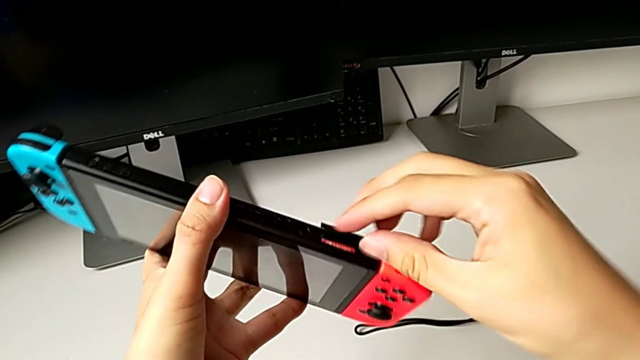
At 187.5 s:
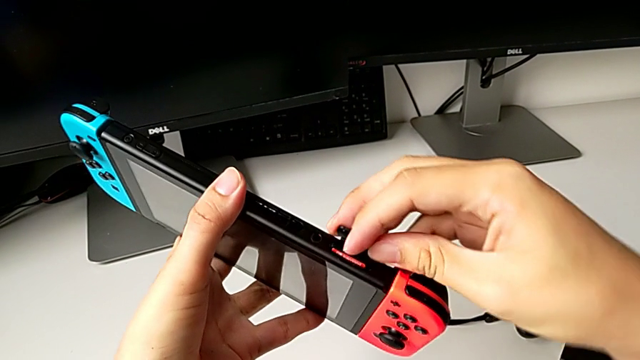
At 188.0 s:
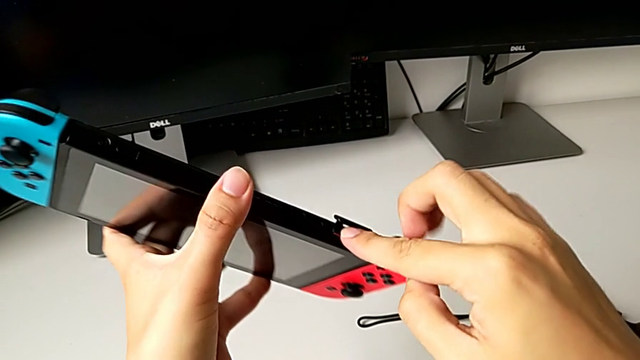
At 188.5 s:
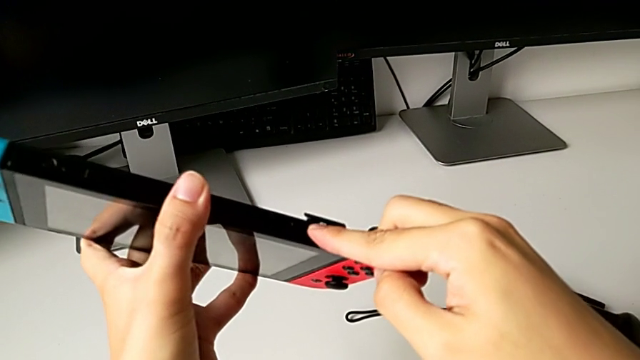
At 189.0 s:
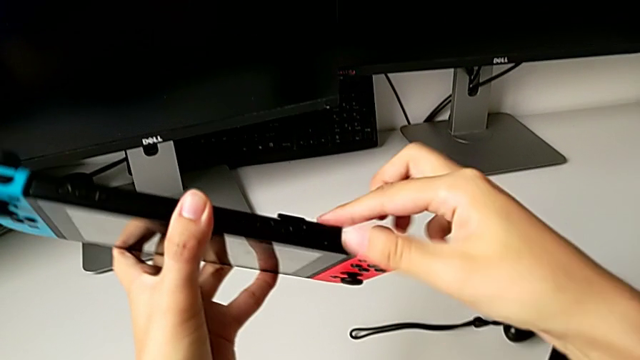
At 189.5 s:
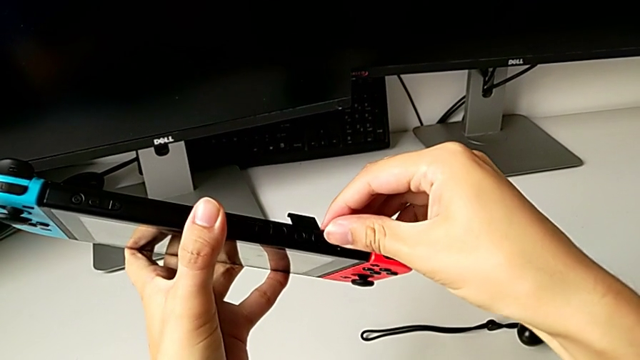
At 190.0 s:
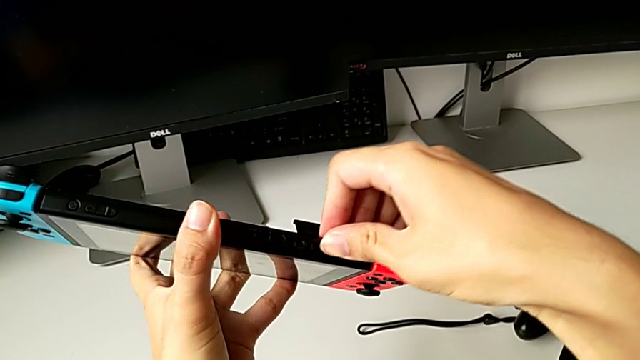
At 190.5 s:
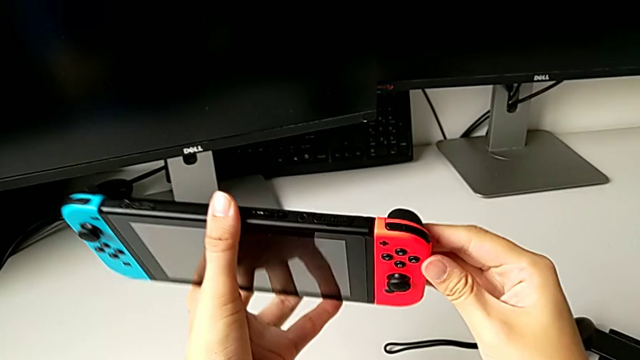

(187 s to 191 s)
The camera wearer is changing the game card on the Nintendo Switch. They press the new game card and close the game slot.

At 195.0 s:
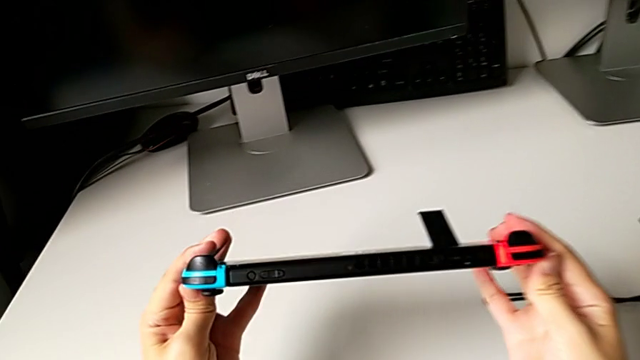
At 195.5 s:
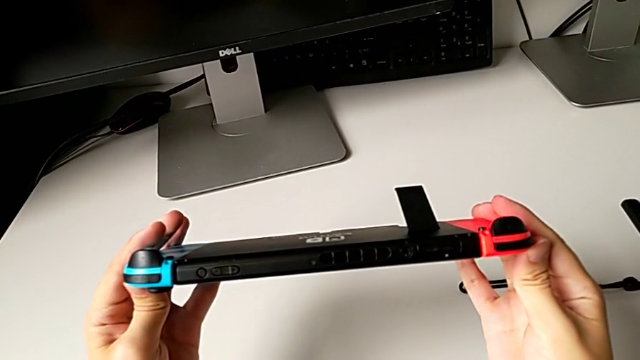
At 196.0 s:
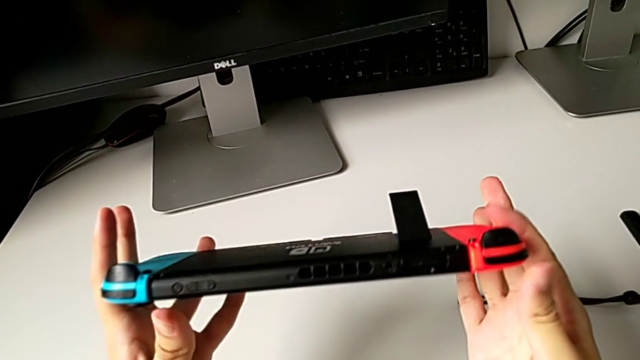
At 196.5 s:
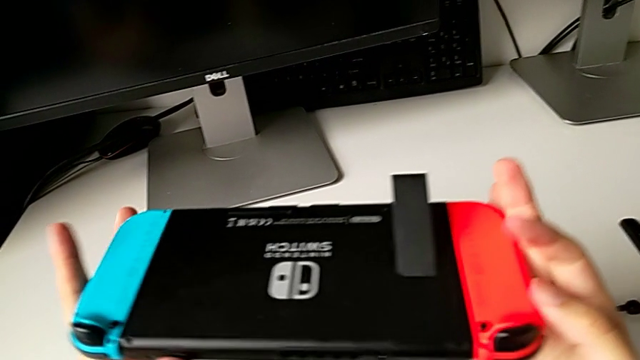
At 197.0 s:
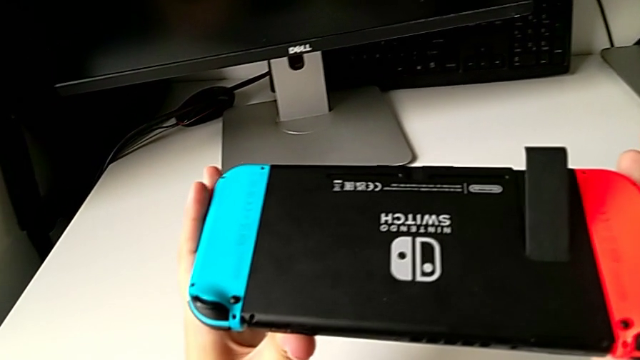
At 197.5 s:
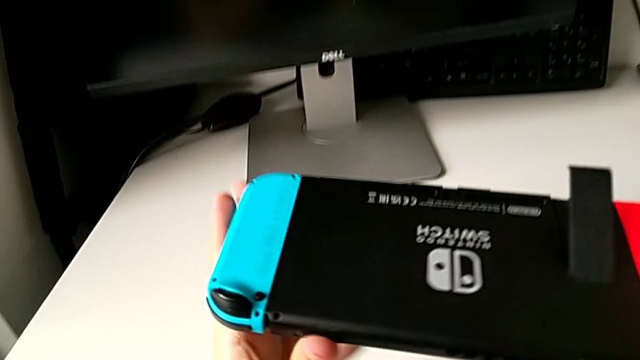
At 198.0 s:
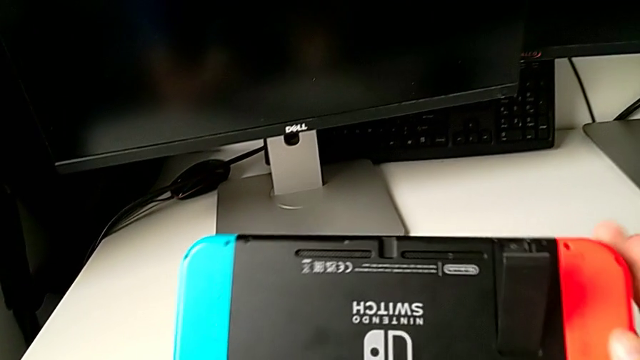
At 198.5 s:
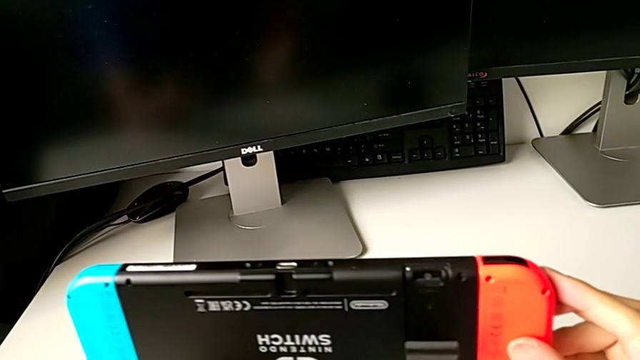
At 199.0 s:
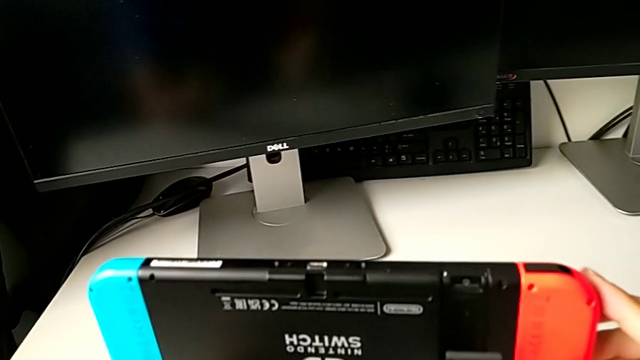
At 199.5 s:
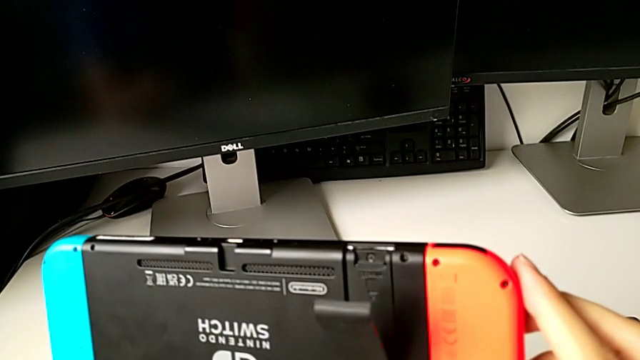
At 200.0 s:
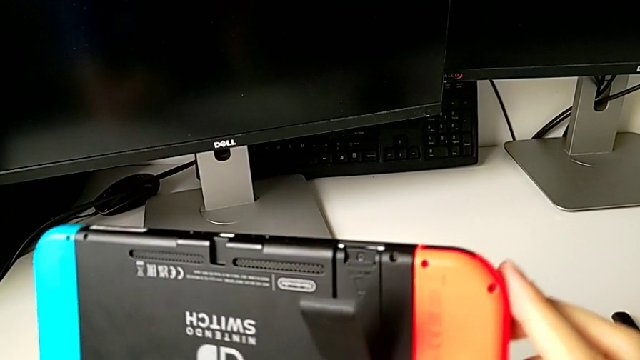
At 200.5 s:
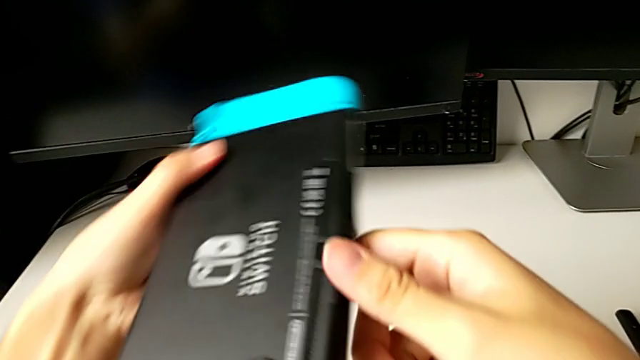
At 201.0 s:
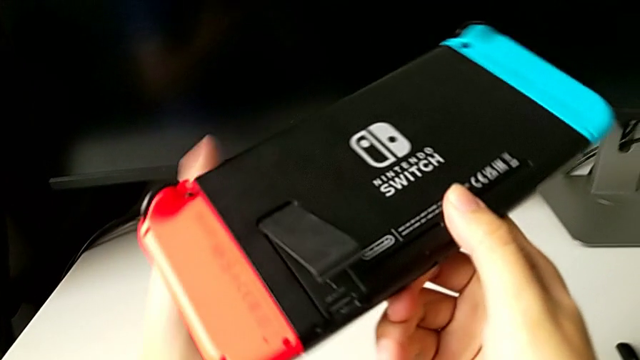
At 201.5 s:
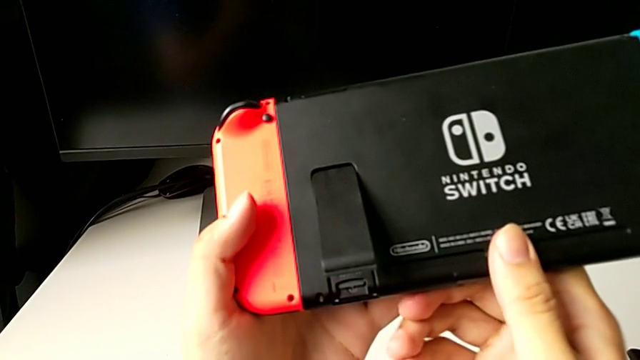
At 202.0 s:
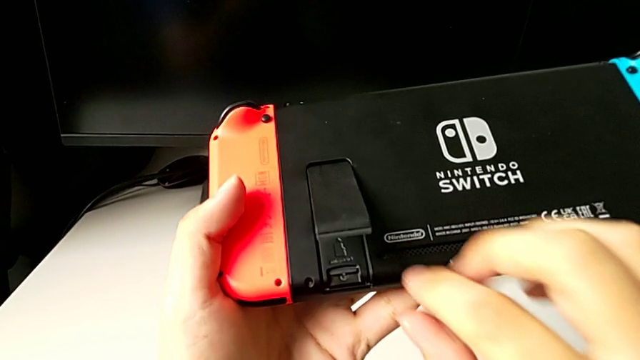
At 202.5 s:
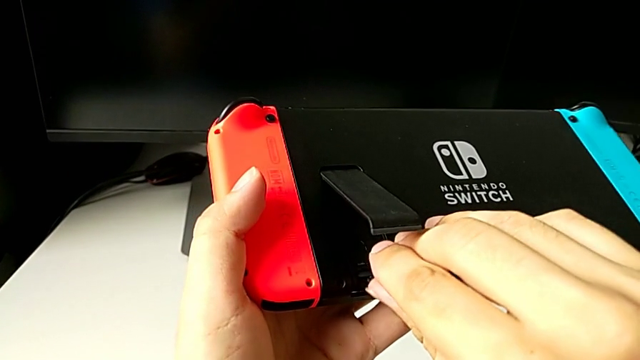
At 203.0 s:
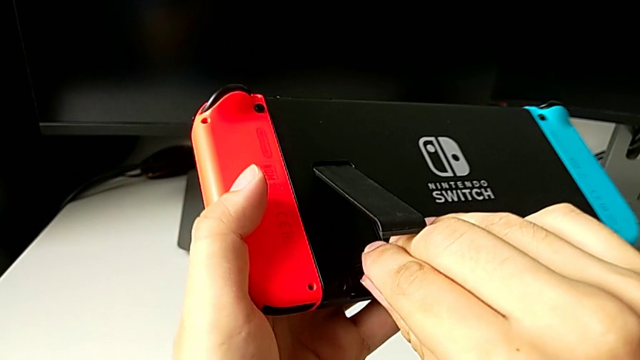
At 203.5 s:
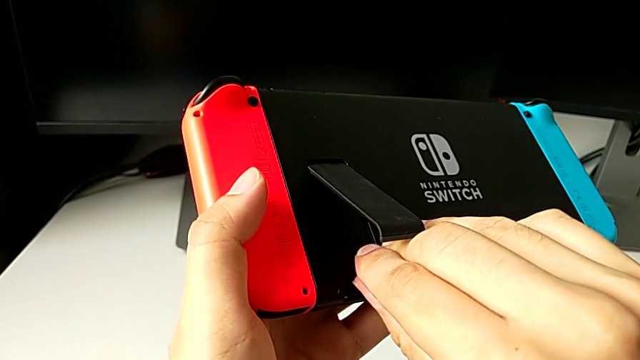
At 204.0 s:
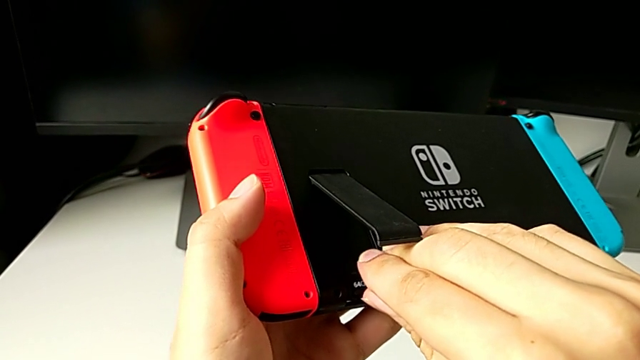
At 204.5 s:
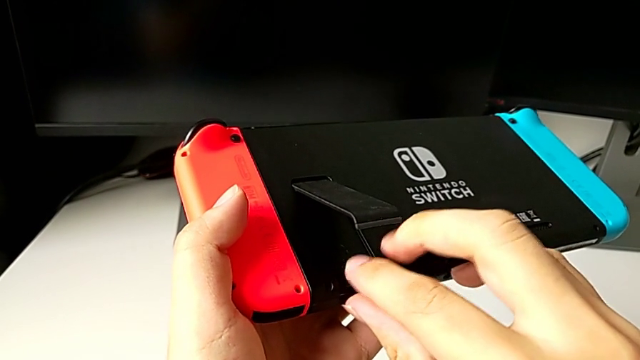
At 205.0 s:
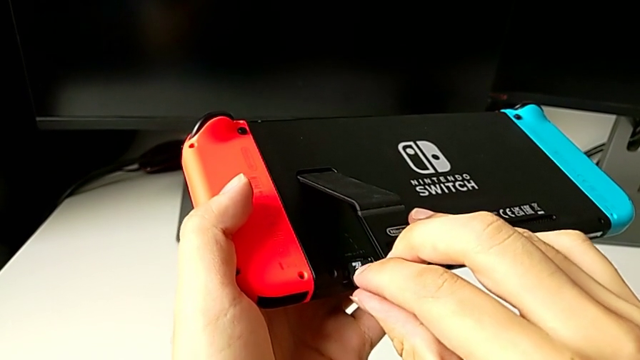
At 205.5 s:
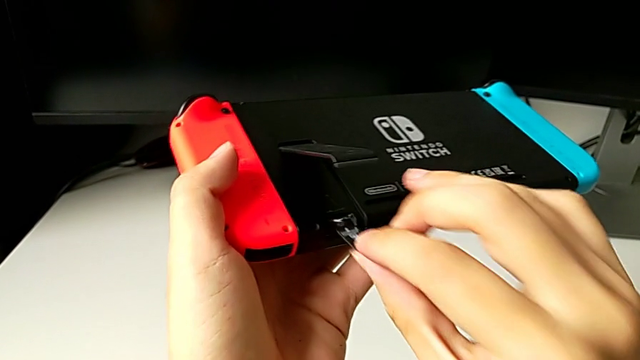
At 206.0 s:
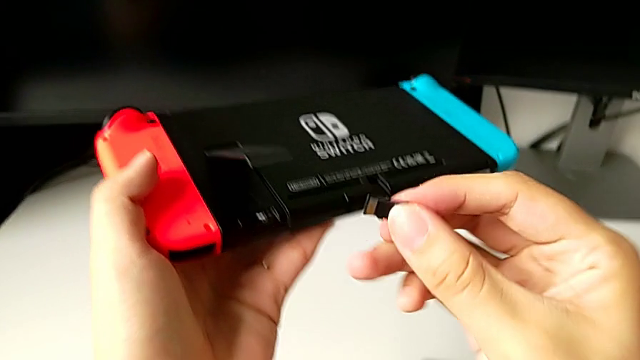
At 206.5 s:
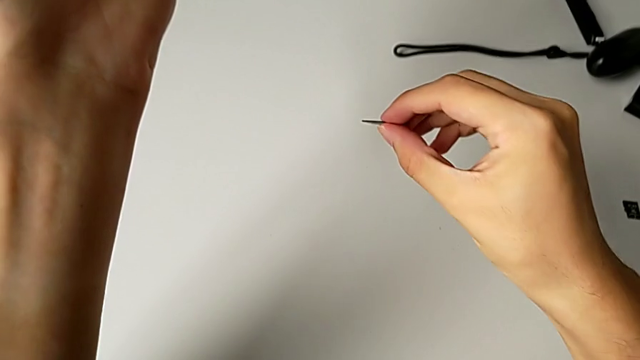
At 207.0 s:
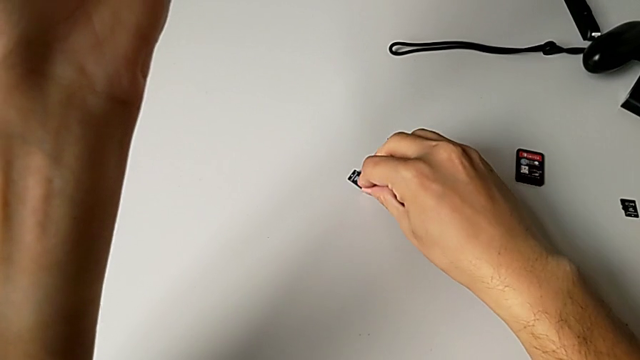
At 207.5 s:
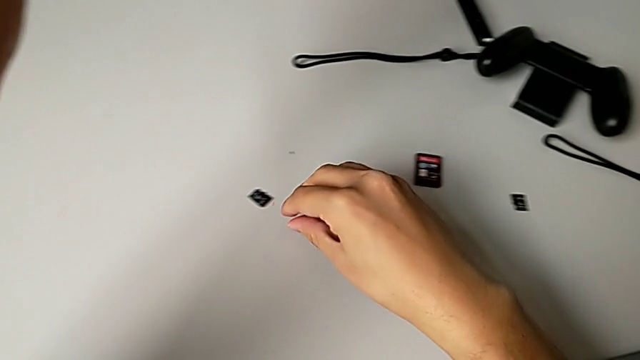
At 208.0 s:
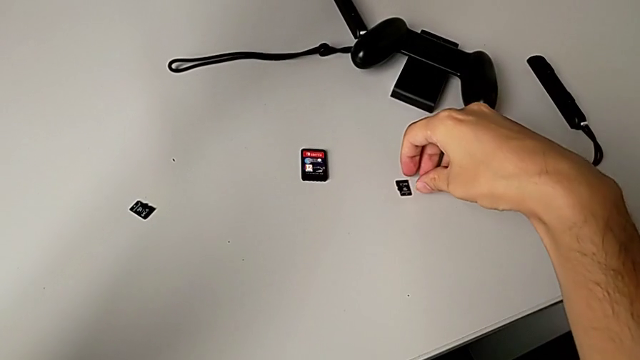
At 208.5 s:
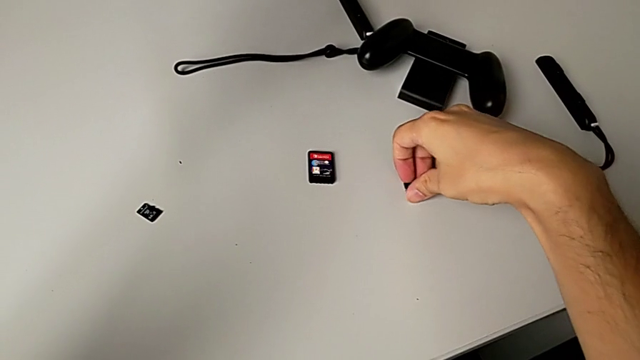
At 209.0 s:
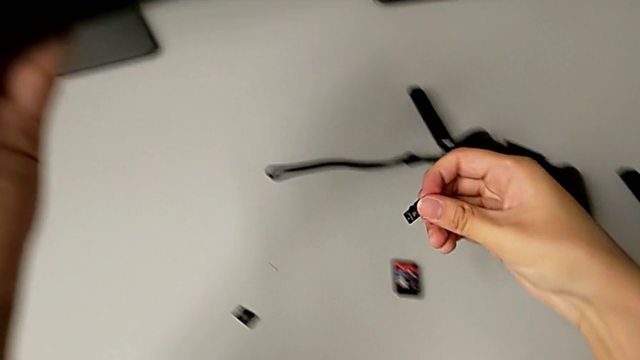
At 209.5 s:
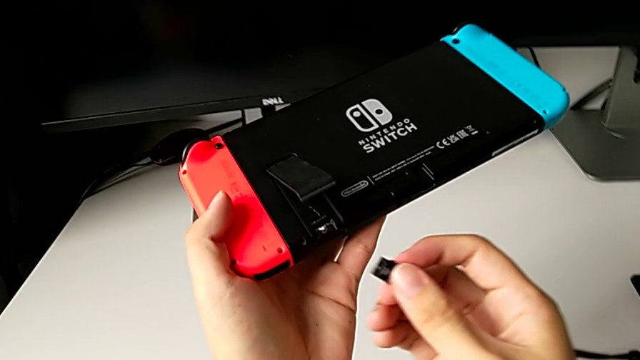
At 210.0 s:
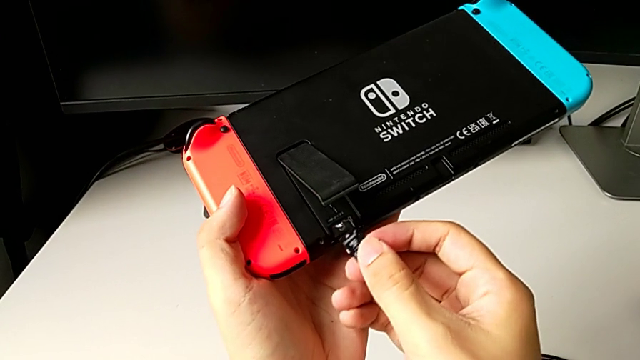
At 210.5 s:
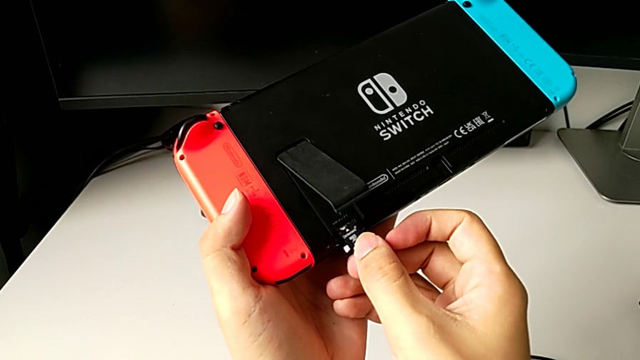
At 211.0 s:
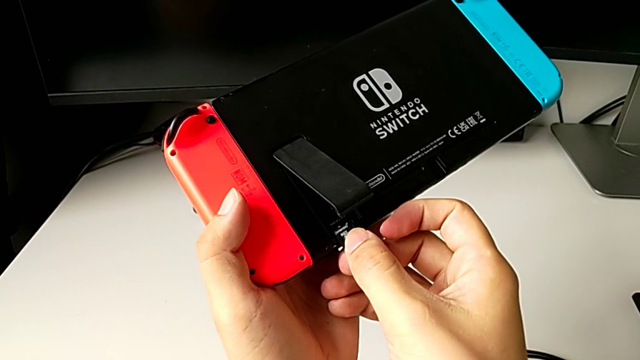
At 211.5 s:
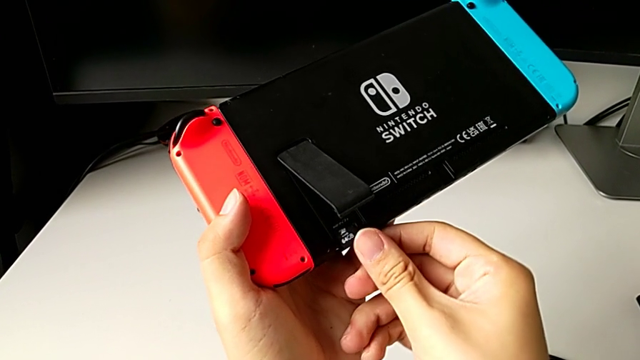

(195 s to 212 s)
The camera wearer is exchanging the micro SD card. They inspect the Nintendo Switch, rotate it, press the old SD card, withdraw the old SD card, place the old SD card, grab the new SD card and insert the new SD card.
